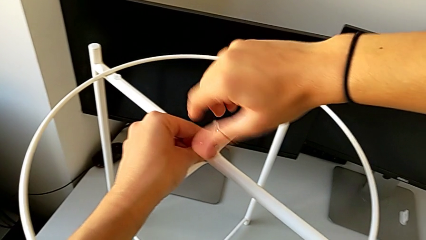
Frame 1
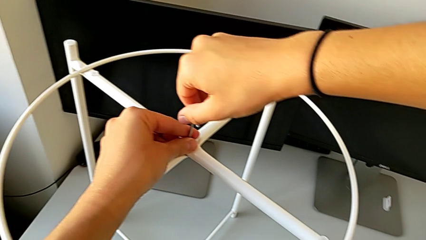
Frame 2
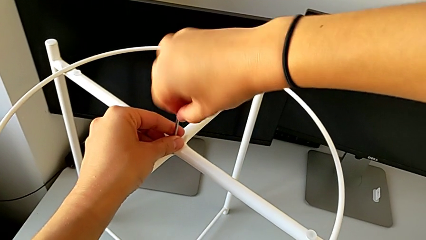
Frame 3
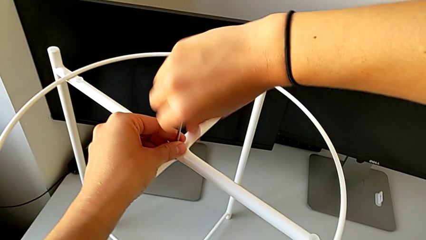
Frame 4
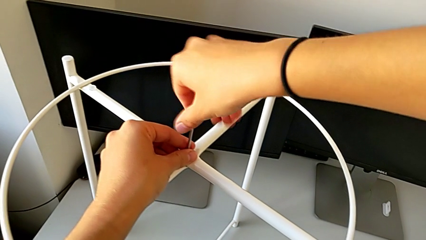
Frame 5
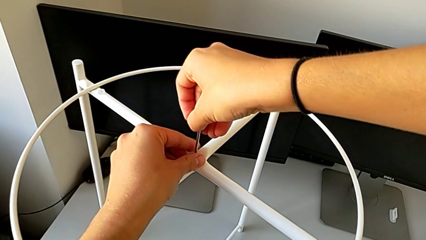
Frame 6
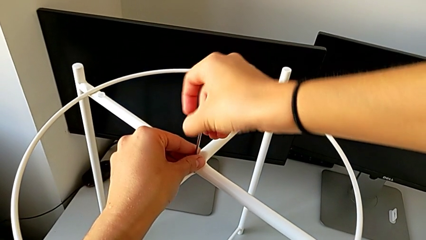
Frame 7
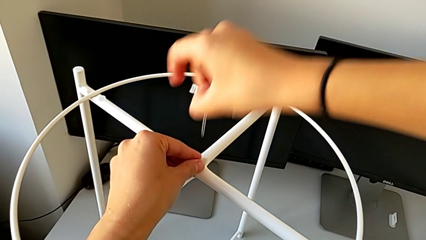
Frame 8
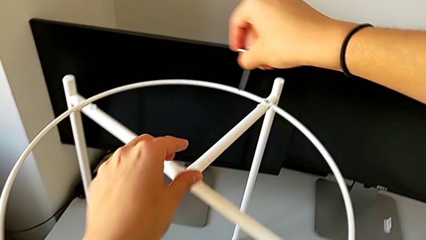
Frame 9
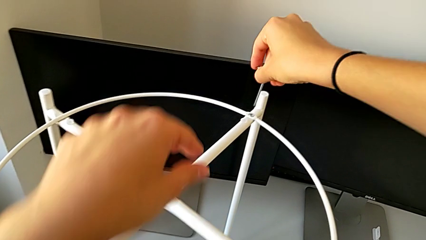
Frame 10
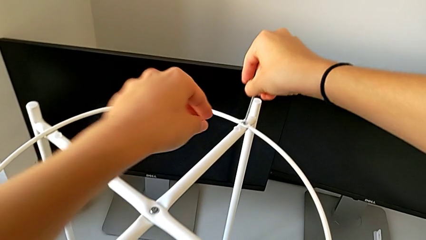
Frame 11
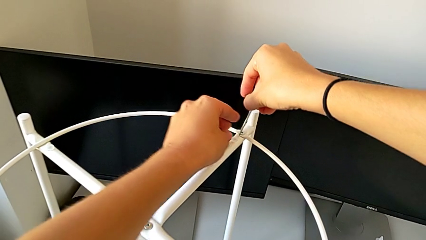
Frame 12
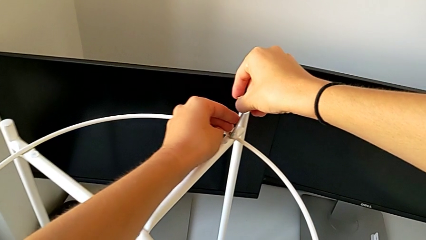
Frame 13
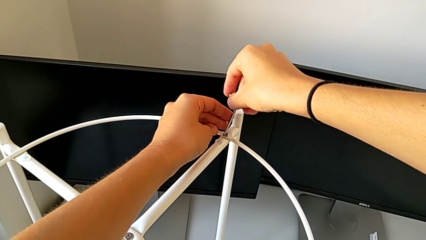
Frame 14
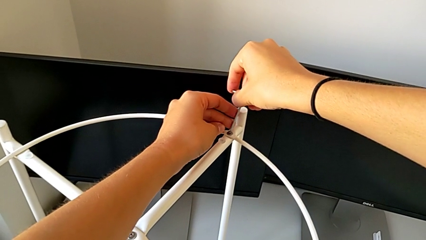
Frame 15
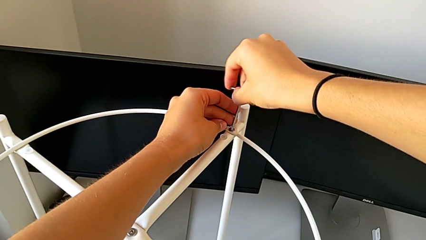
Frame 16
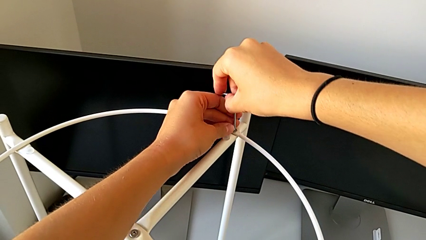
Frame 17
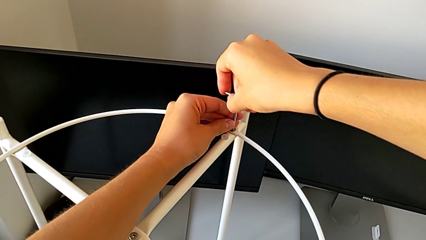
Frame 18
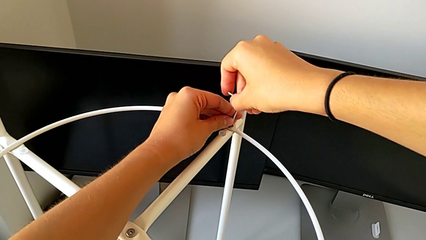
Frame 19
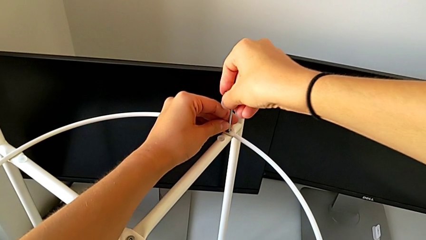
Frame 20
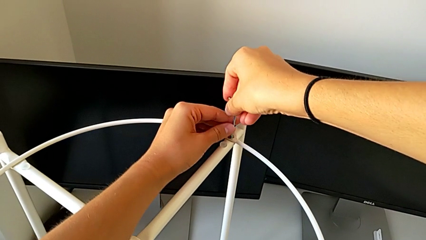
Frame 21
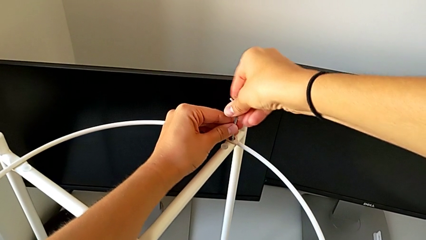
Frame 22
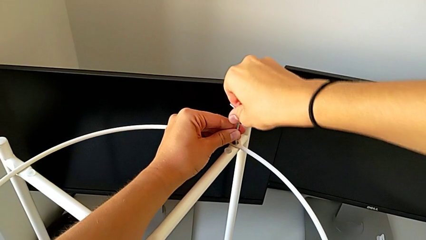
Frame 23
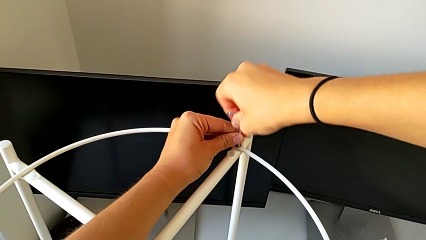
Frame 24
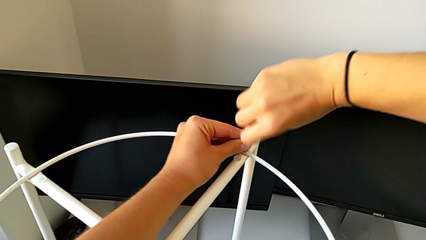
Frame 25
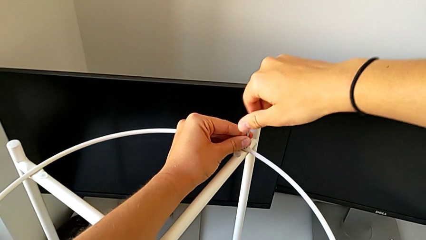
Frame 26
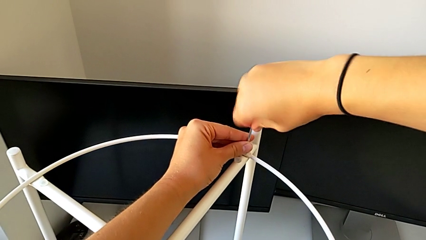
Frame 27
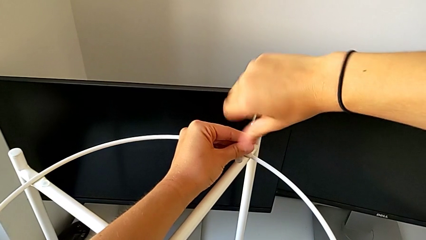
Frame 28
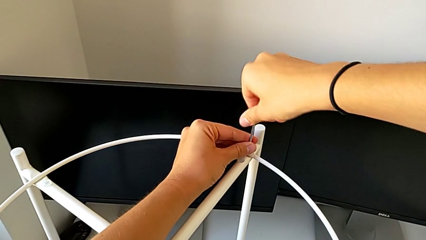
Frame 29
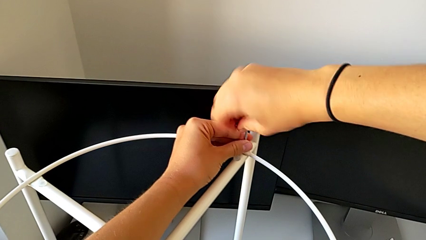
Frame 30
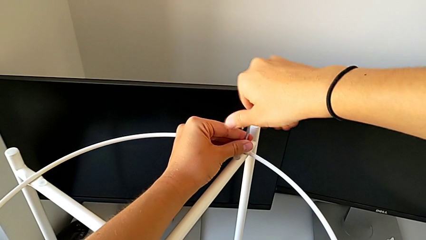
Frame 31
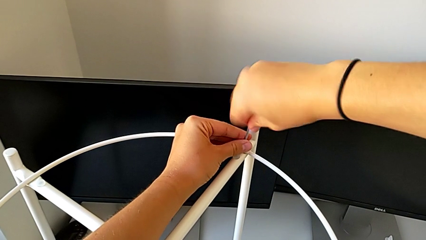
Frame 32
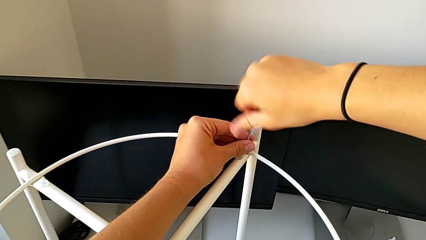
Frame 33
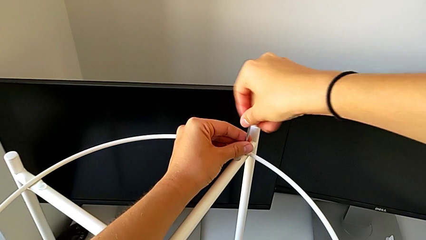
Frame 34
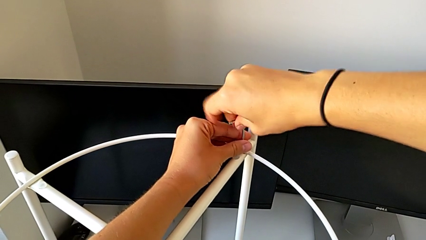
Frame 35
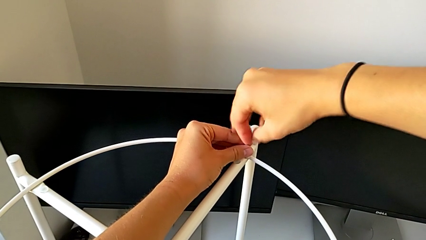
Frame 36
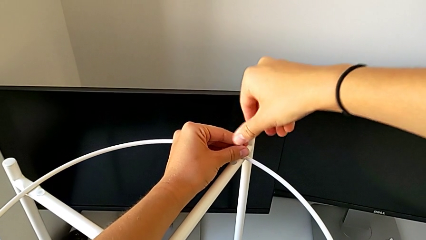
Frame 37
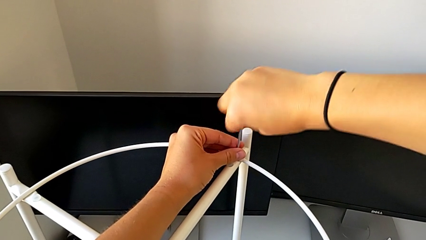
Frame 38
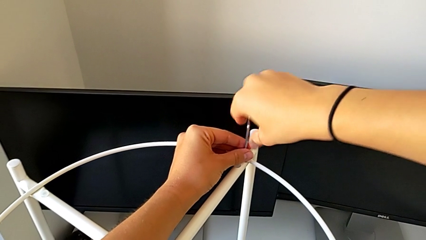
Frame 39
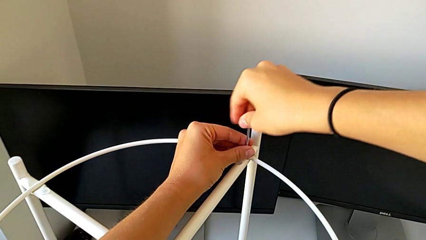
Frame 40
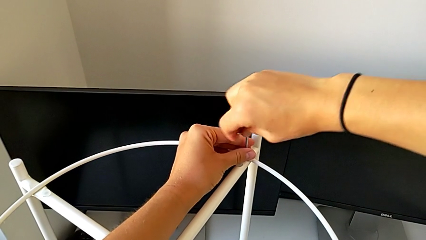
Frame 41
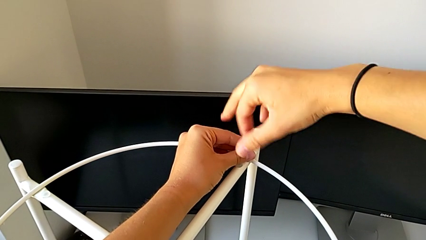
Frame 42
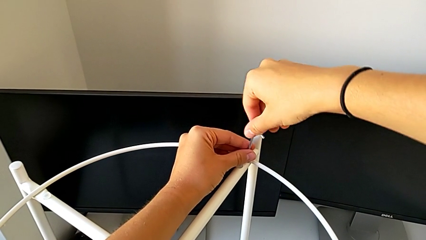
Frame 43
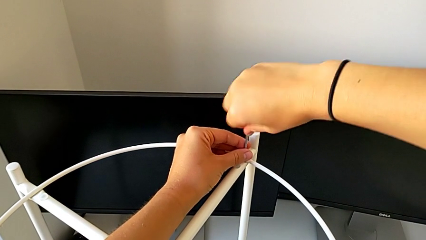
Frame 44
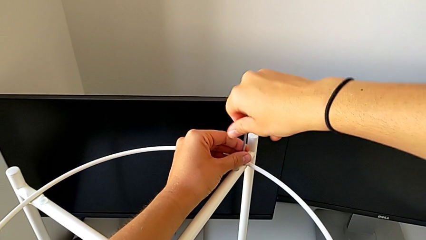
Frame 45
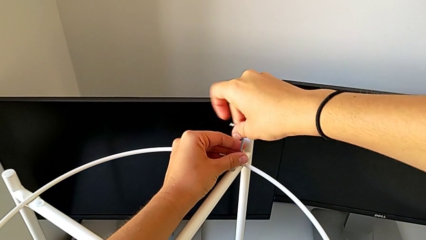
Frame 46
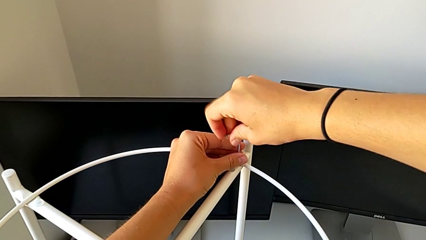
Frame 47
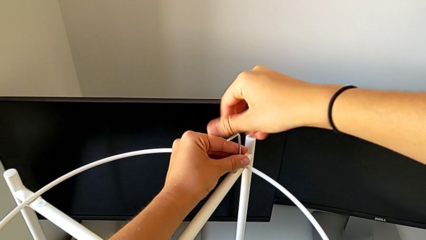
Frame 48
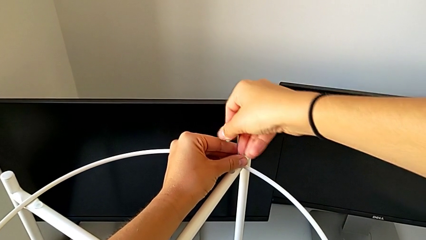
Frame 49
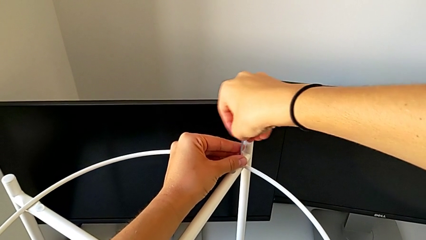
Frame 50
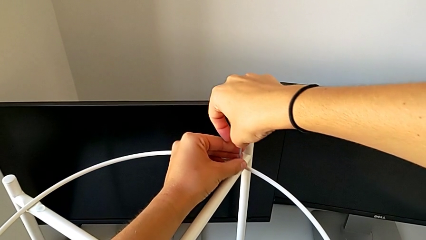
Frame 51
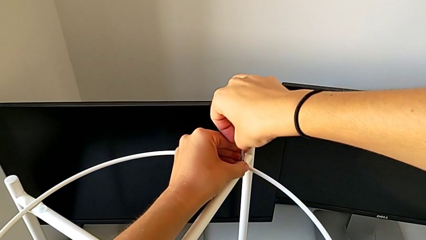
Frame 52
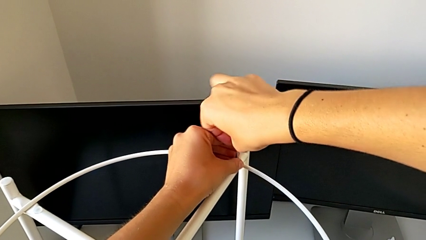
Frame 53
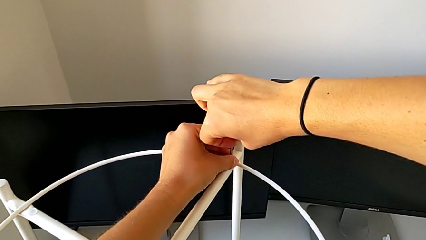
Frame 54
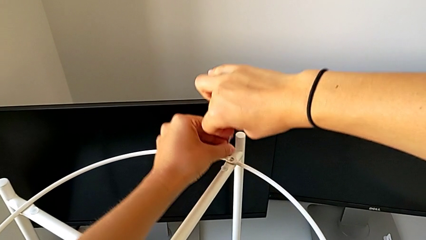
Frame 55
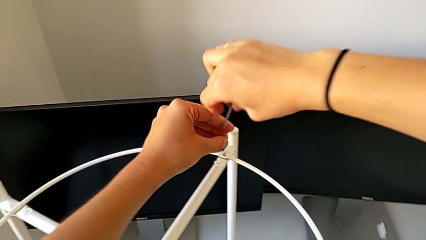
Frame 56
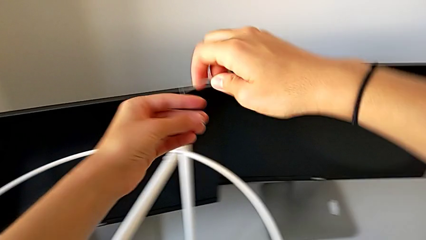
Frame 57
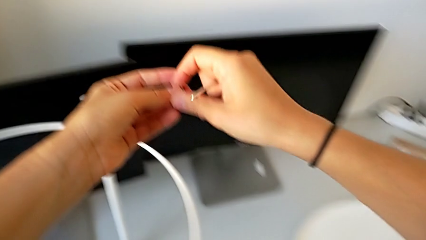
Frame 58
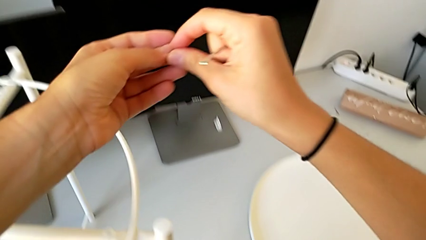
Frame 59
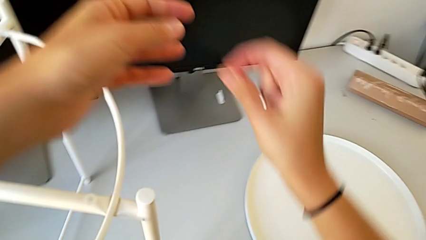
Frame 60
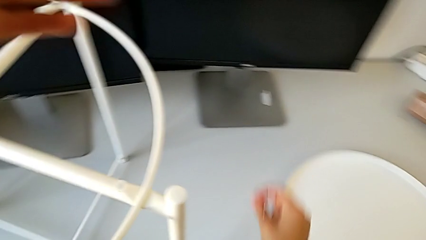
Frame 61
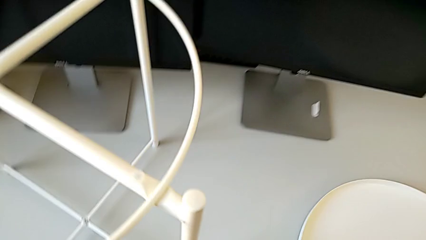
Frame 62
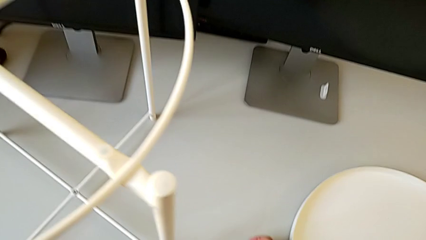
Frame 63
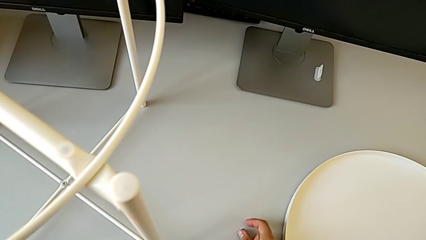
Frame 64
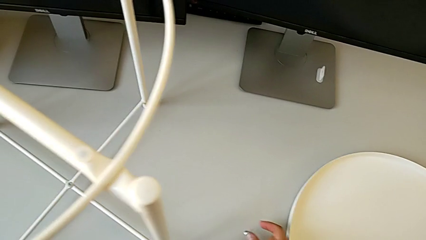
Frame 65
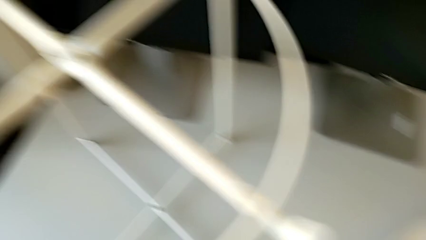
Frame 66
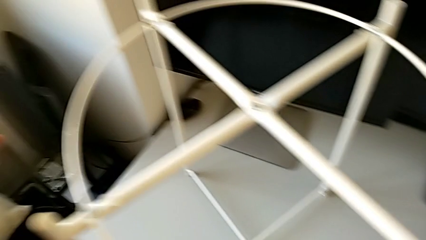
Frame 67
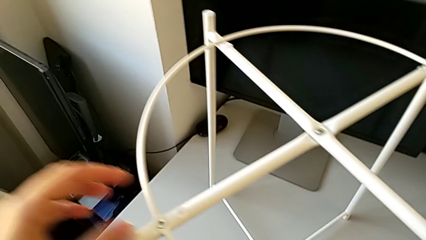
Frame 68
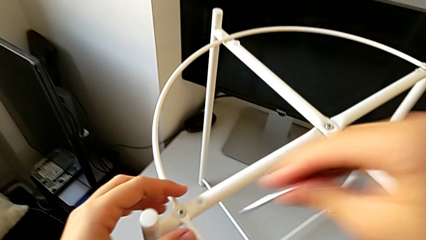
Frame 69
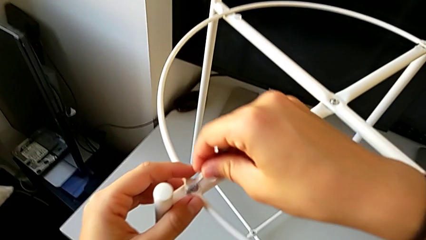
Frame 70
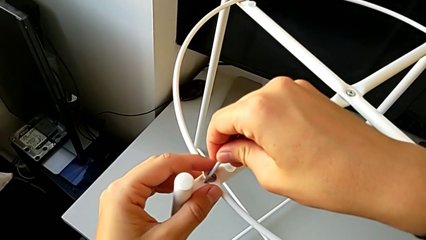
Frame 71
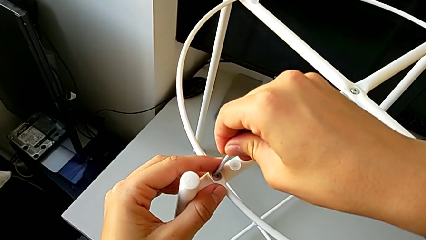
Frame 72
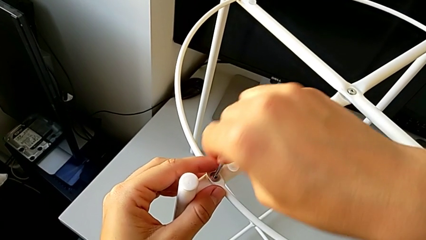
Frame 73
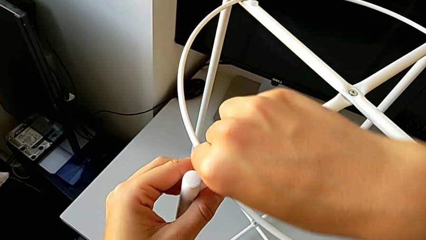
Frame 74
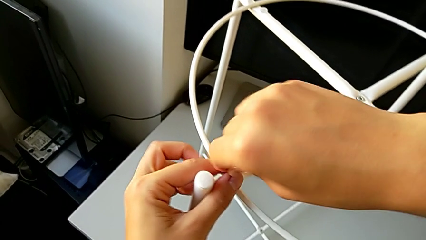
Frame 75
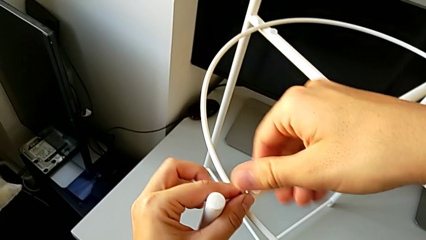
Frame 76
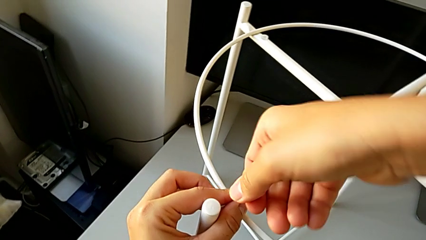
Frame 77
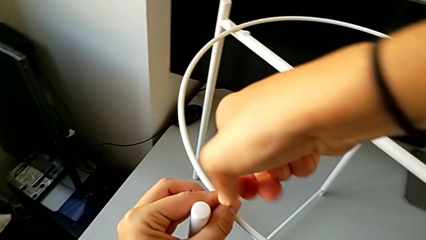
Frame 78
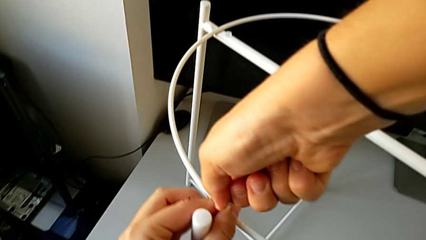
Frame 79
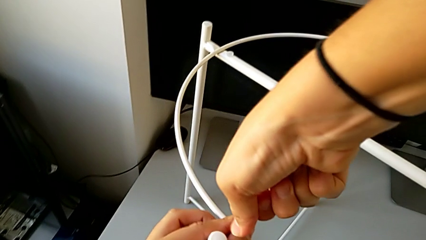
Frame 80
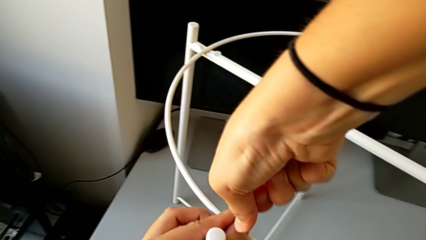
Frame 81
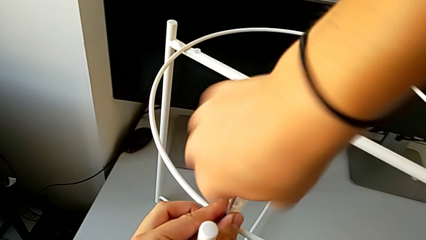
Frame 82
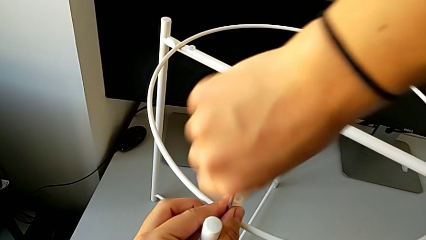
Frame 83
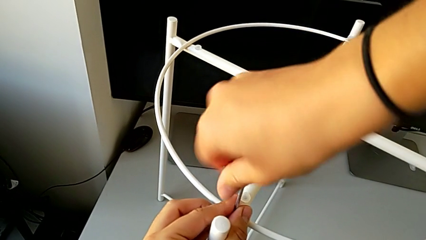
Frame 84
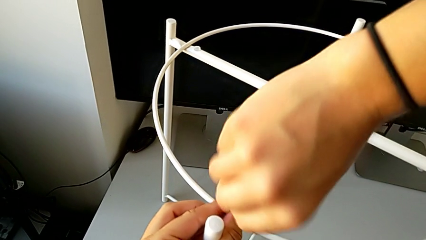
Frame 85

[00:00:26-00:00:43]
The camera wearer is unscrewing the hex socket heads of the circle. They withdraw the Allen wrench, insert it and unscrew the hex socket head. They withdraw the Allen wrench with the right hand, disassemble the hex socket head with the left hand and place it. They insert the Allen wrench and begin to unscrew the hex socket head.
